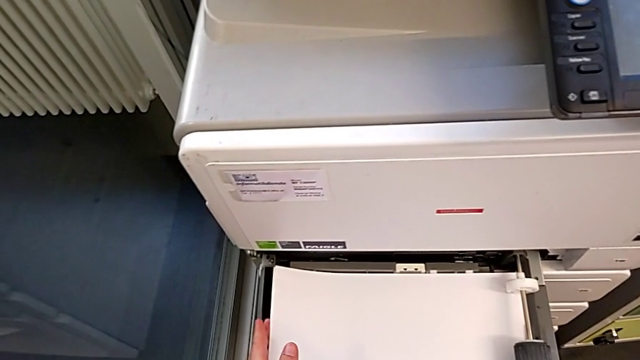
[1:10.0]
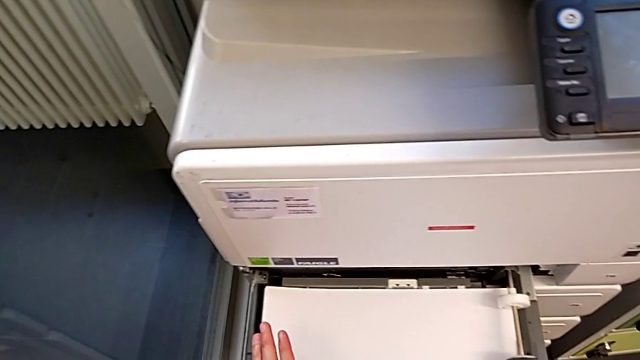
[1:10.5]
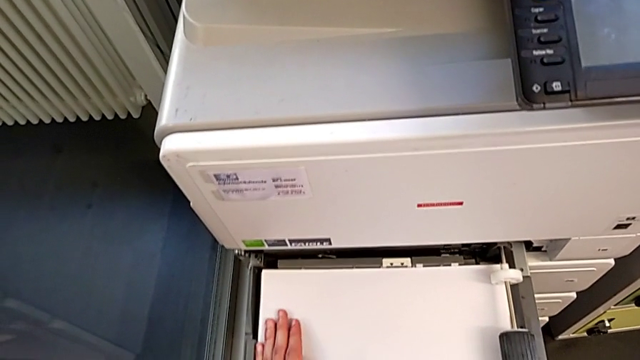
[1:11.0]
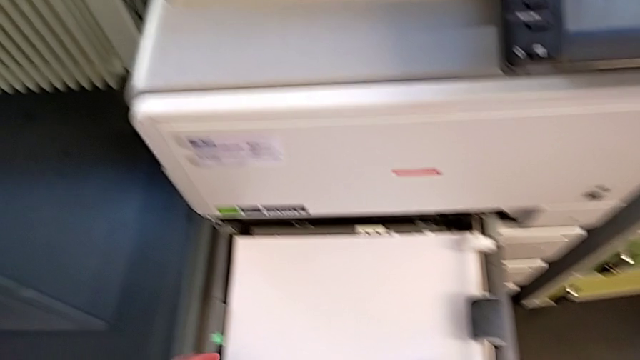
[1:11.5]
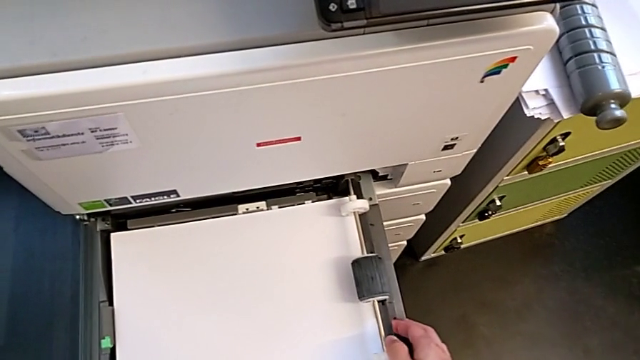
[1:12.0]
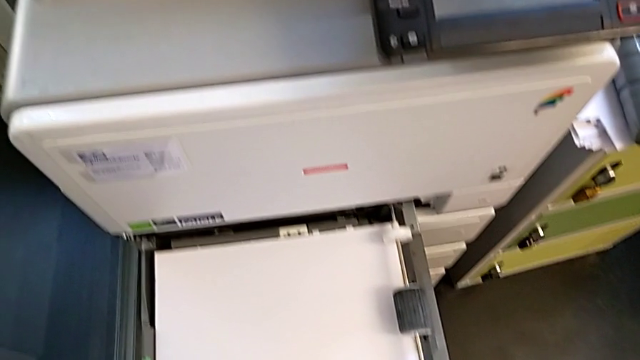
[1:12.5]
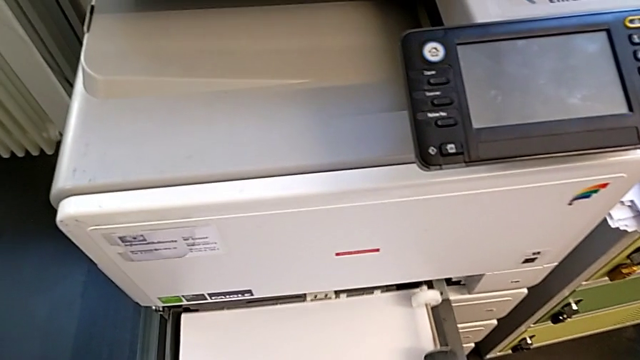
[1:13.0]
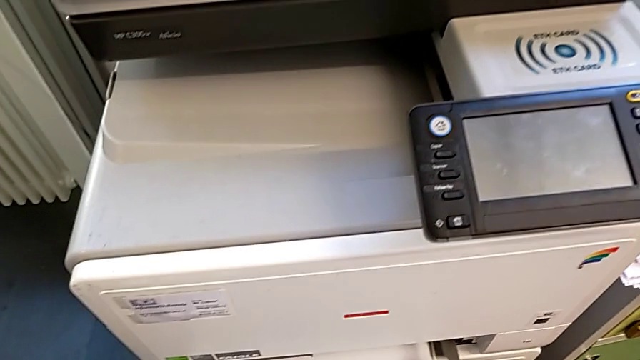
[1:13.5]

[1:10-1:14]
The camera wearer is loading a stack of papers into the printer tray. They align the paper stack and close the paper tray.

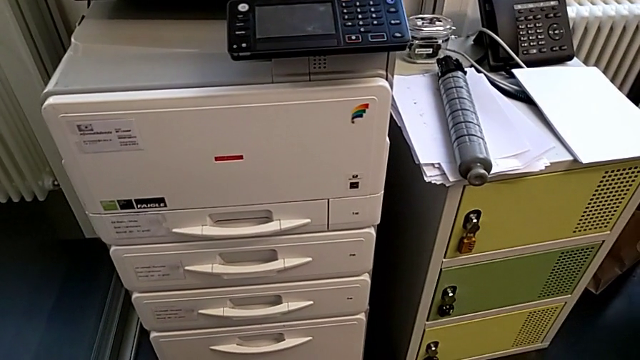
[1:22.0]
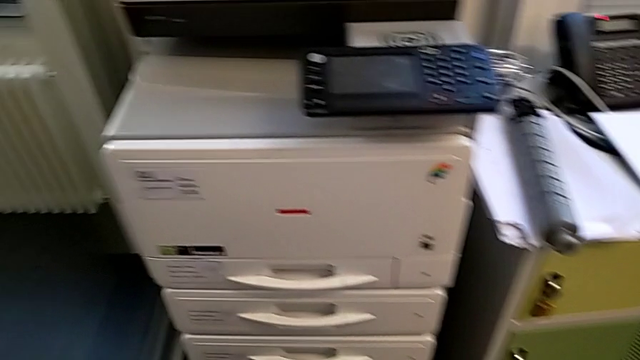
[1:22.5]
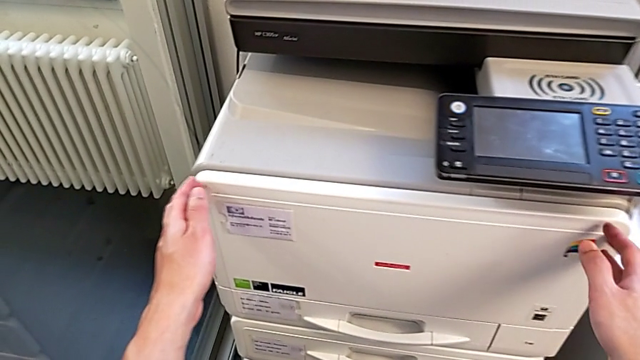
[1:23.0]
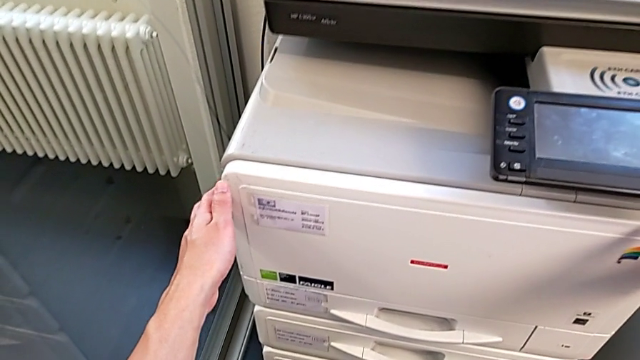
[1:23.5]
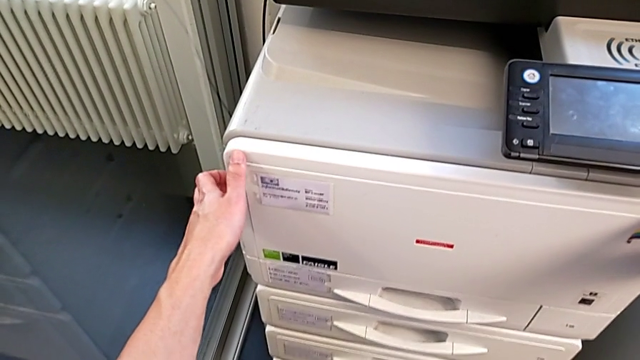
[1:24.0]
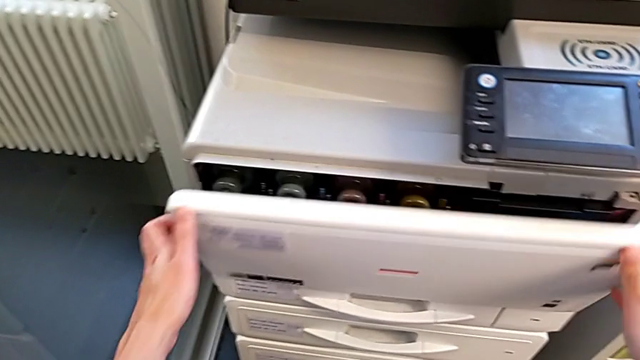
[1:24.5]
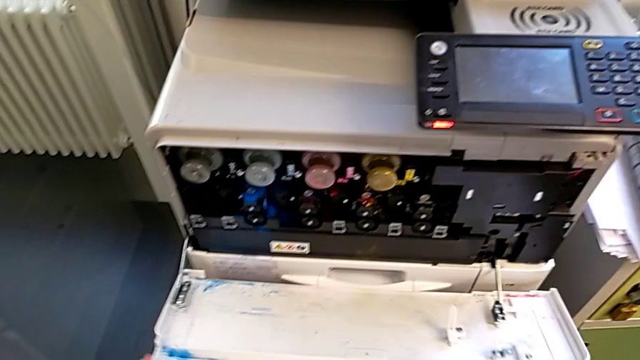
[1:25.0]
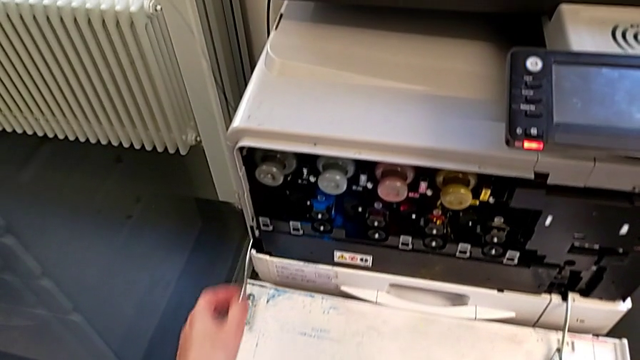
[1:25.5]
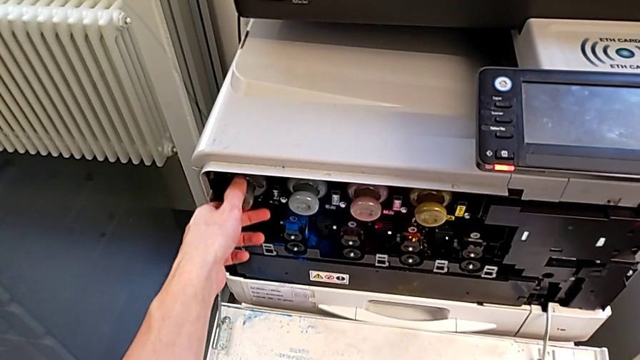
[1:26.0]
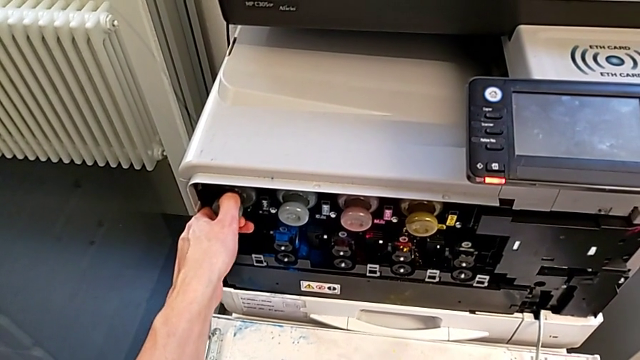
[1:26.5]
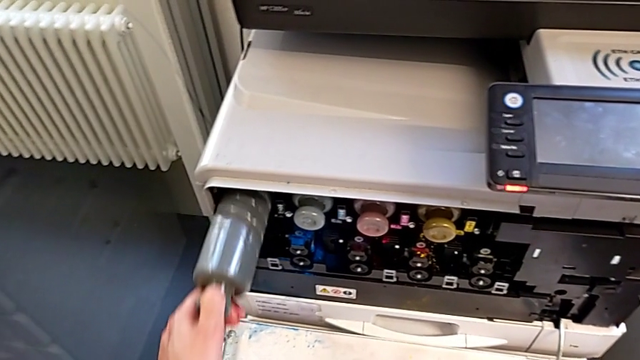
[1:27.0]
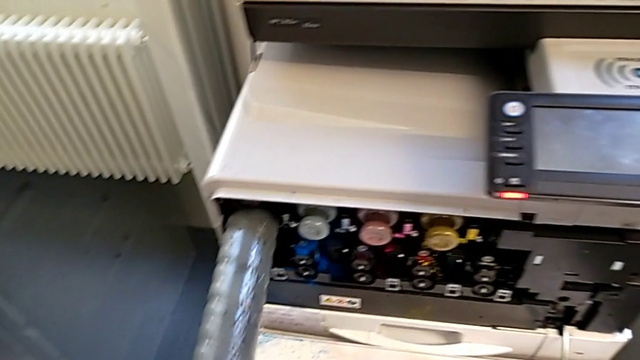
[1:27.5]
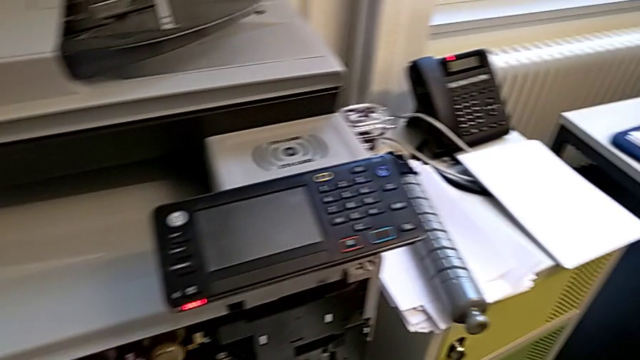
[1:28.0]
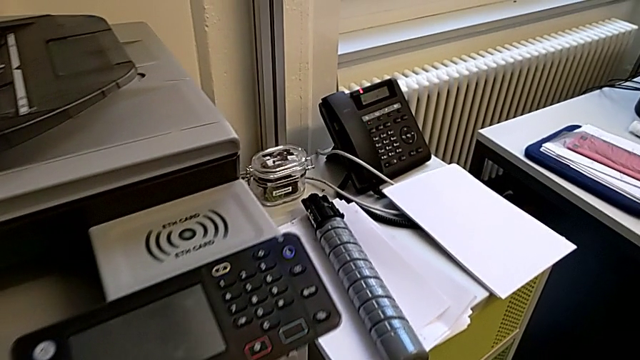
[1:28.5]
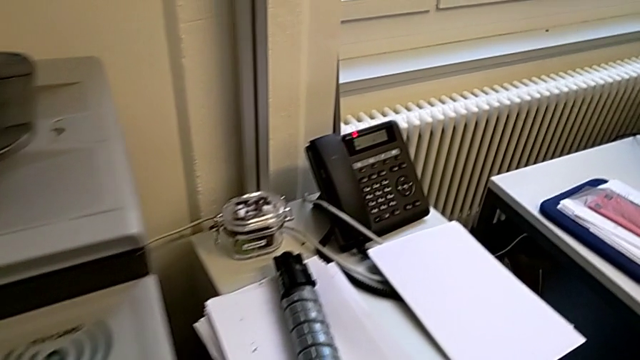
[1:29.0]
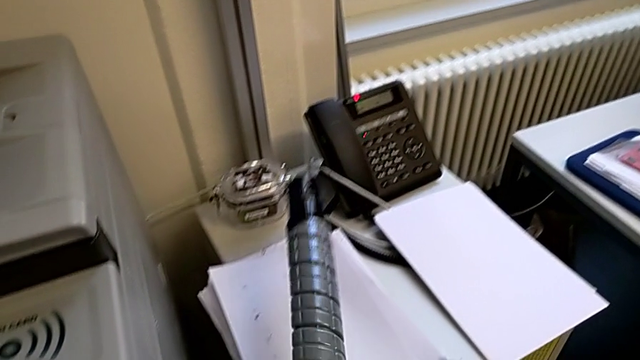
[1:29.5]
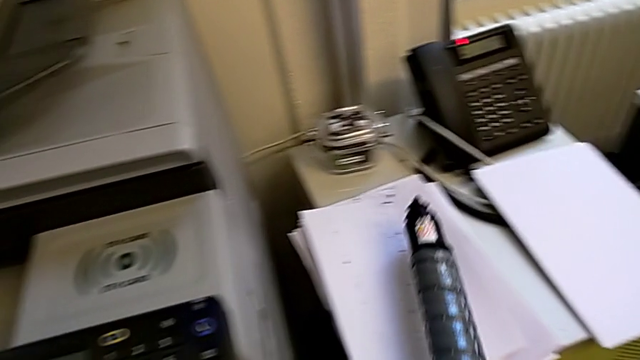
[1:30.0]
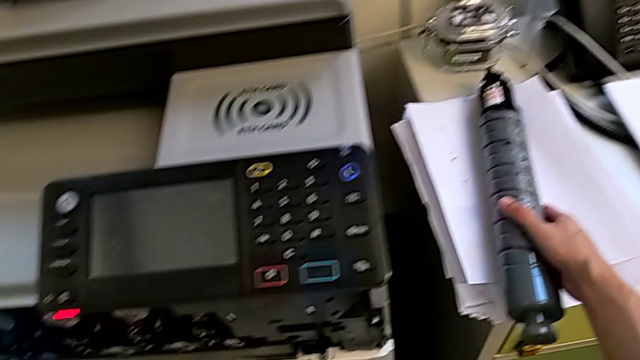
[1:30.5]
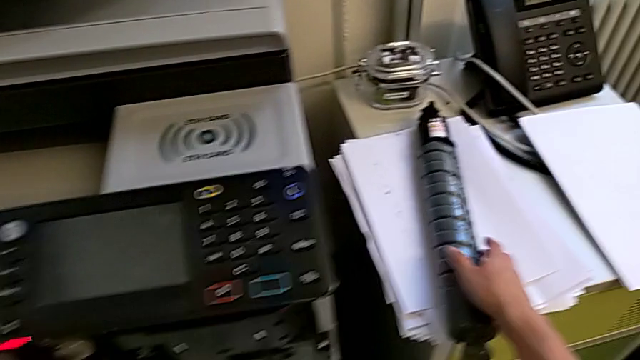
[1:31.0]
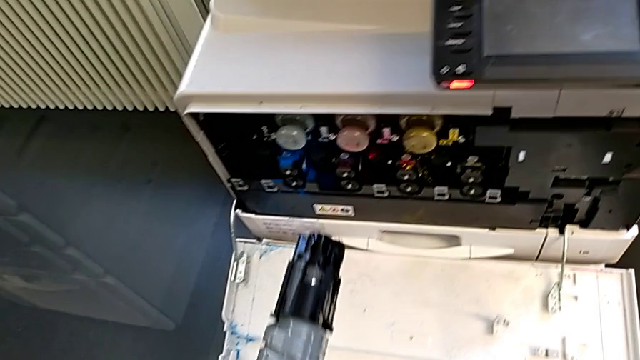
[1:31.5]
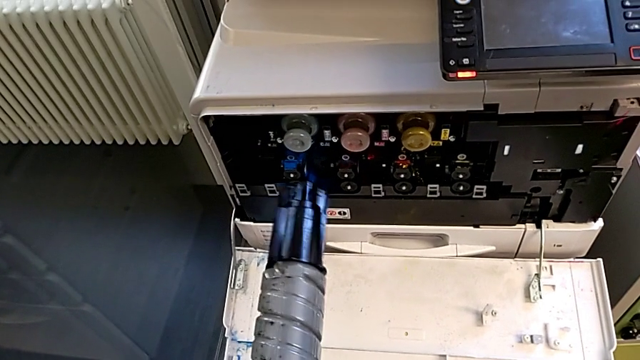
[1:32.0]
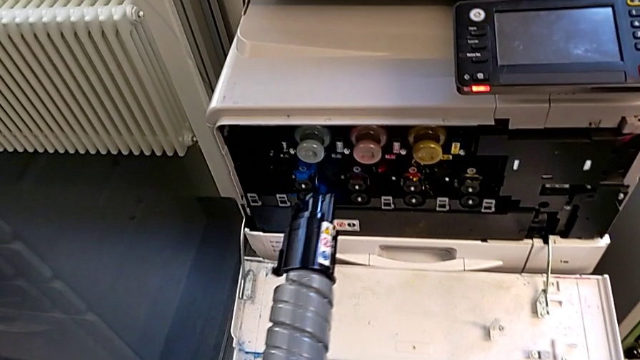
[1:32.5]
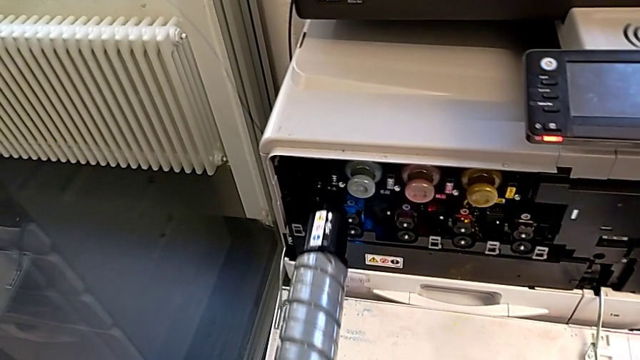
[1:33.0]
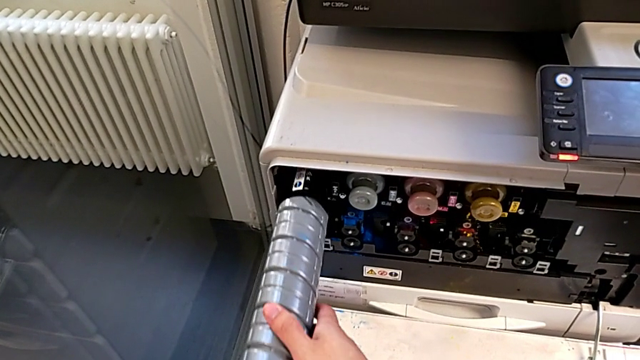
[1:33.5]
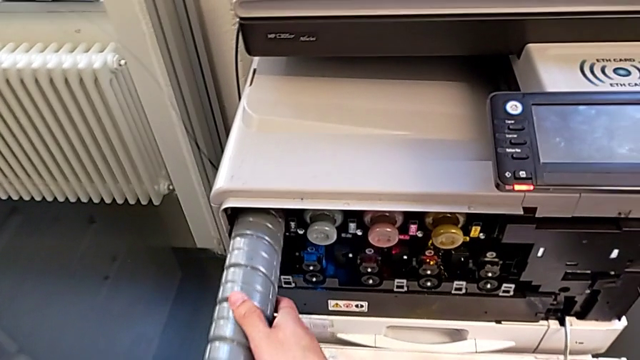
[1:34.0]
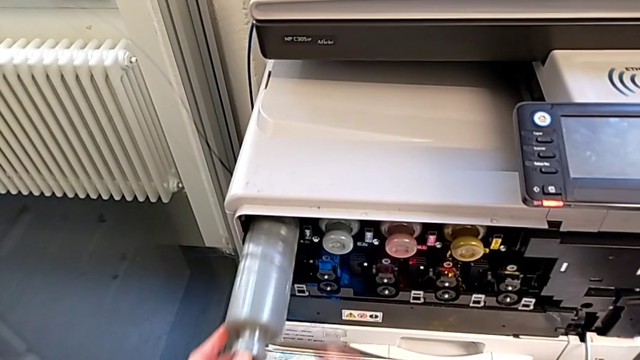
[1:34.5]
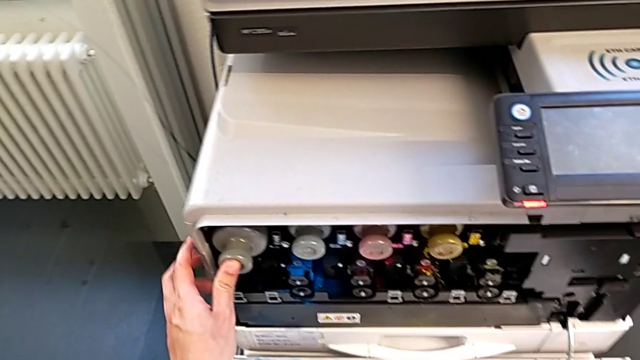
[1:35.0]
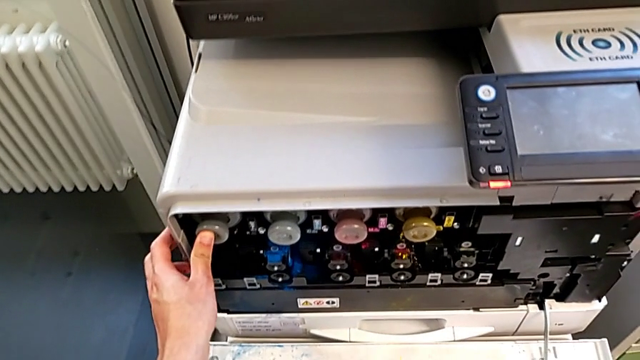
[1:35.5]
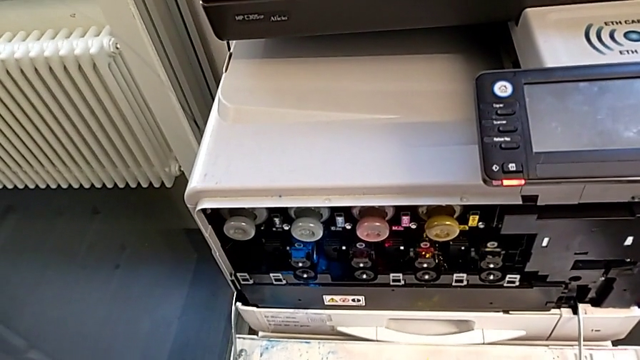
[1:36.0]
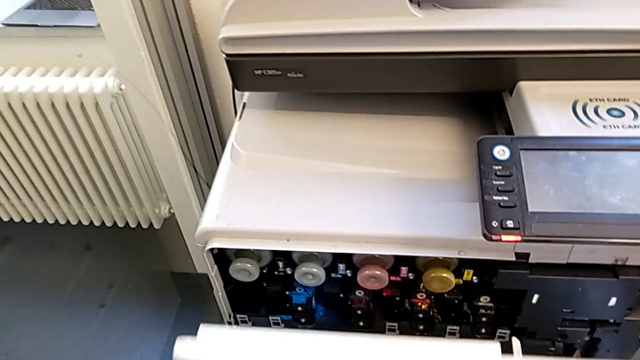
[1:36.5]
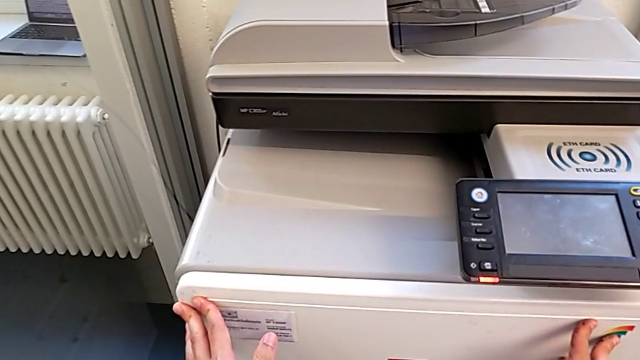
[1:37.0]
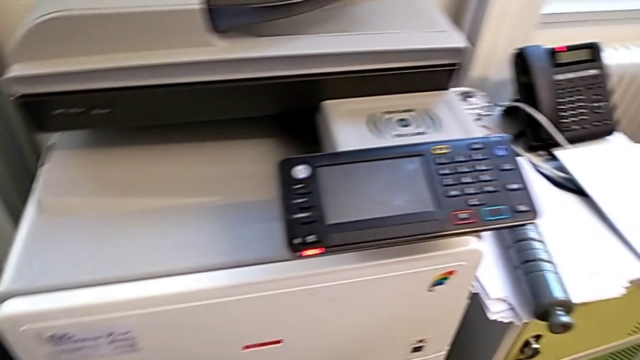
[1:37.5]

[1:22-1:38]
The camera wearer exchanges a black ink cartridge. They approach the cartridge gate, grab it and open it. They approach the old ink cartridge, grab it and withdraw it. They approach the new ink cartridge, lift it, place the old ink cartridge, approach the printer, insert the new ink cartridge and close the cartridge gate.
